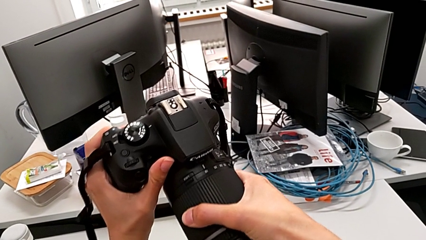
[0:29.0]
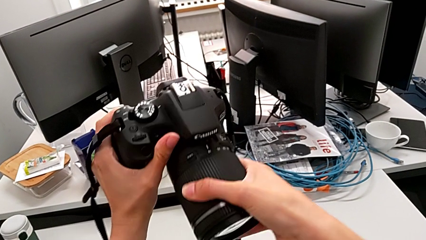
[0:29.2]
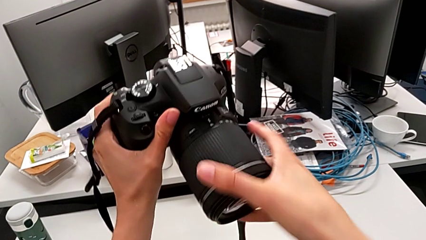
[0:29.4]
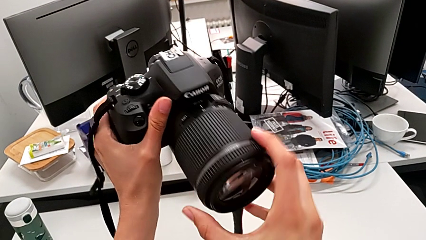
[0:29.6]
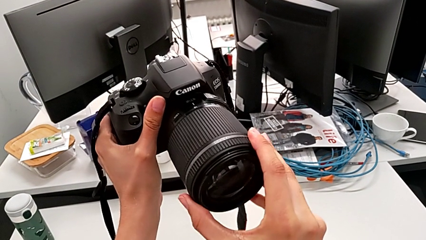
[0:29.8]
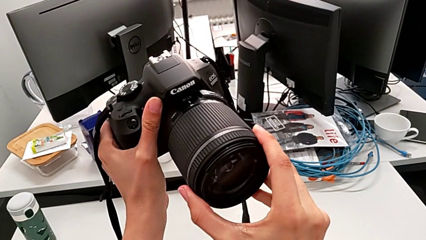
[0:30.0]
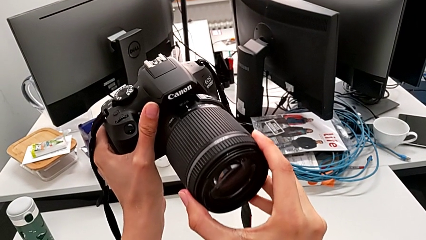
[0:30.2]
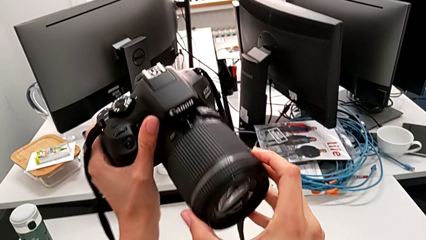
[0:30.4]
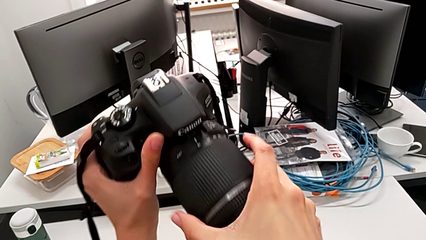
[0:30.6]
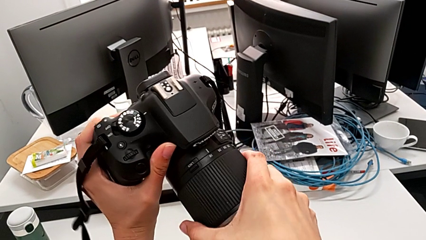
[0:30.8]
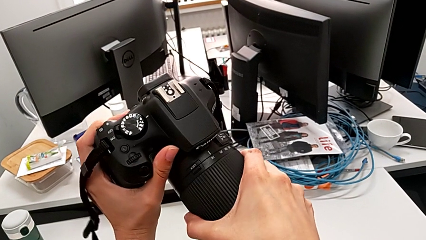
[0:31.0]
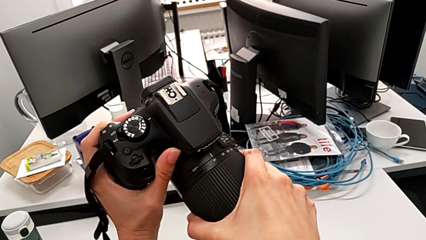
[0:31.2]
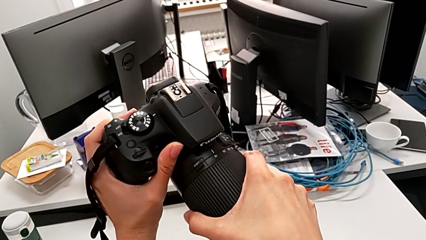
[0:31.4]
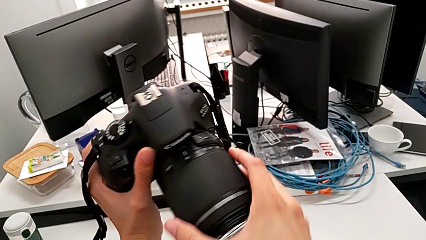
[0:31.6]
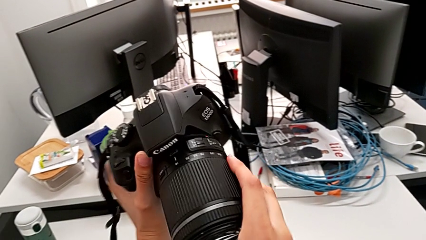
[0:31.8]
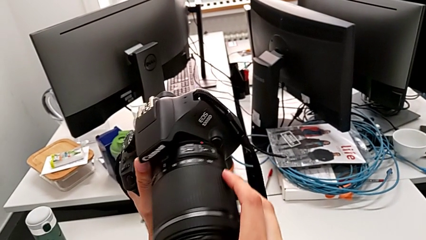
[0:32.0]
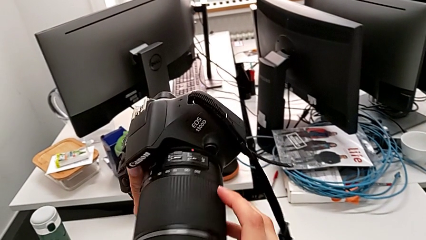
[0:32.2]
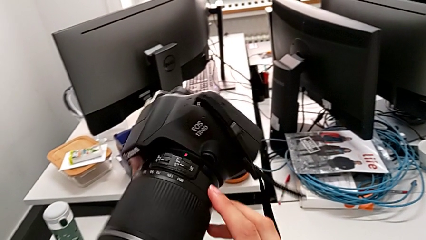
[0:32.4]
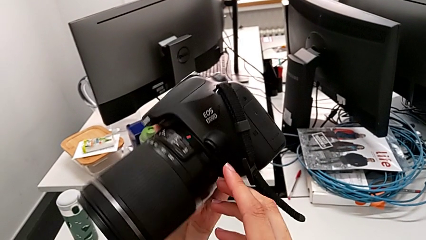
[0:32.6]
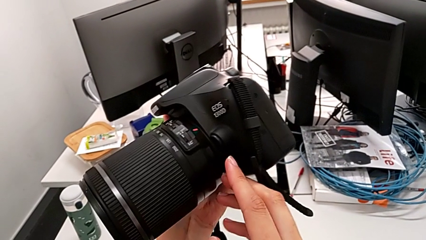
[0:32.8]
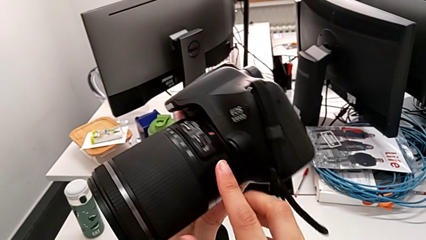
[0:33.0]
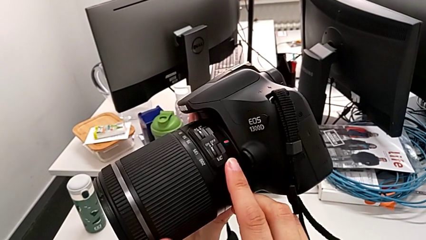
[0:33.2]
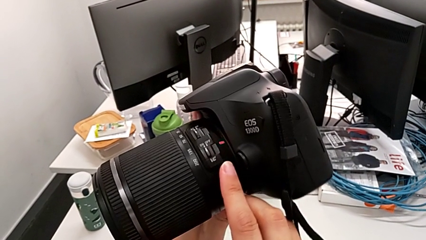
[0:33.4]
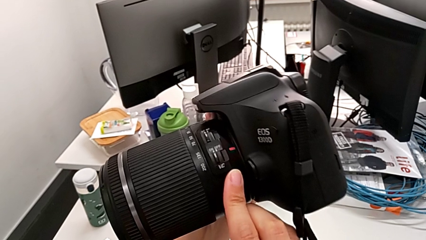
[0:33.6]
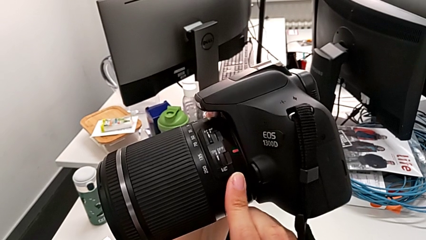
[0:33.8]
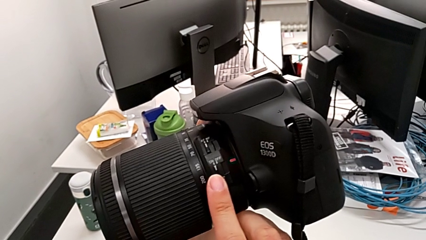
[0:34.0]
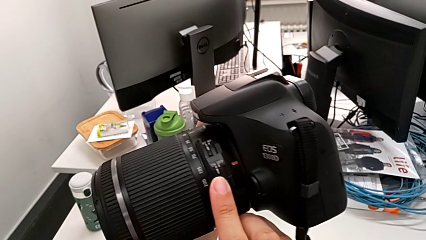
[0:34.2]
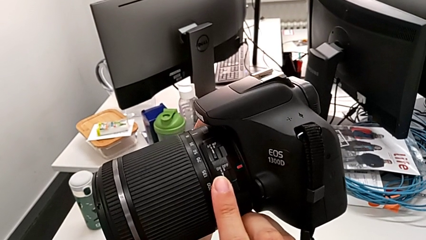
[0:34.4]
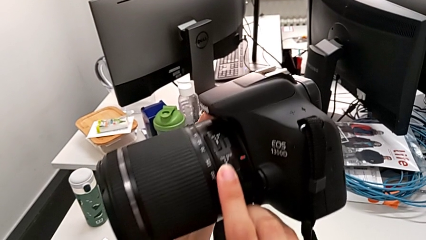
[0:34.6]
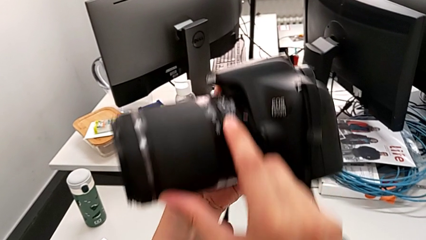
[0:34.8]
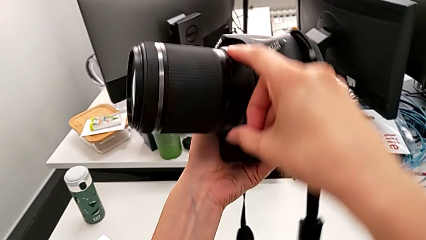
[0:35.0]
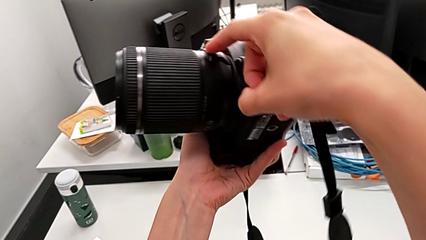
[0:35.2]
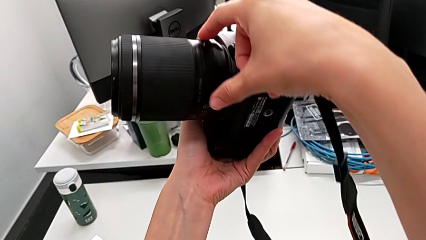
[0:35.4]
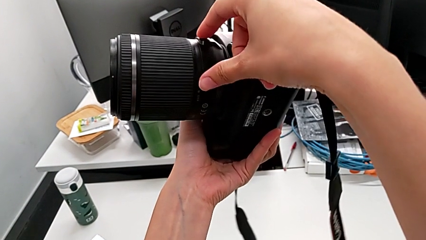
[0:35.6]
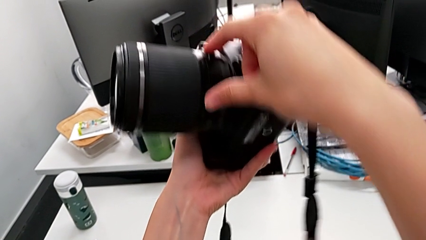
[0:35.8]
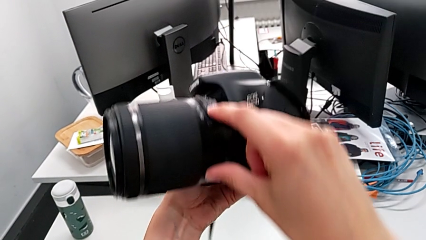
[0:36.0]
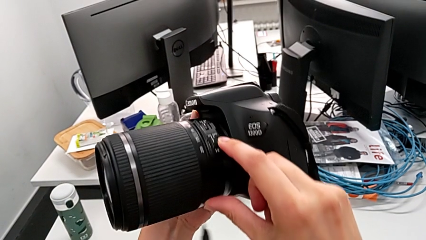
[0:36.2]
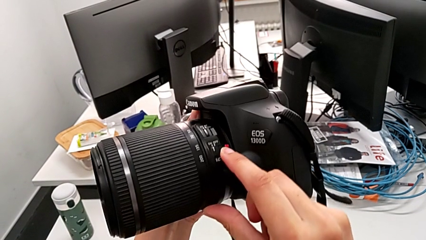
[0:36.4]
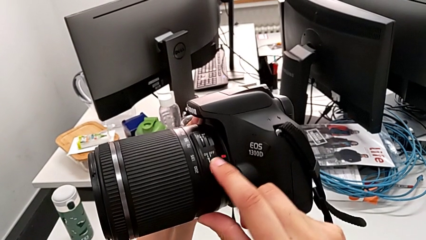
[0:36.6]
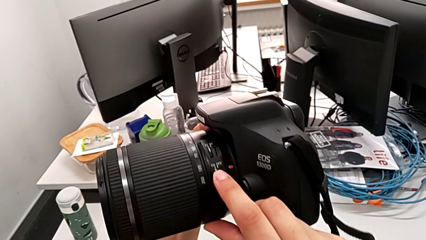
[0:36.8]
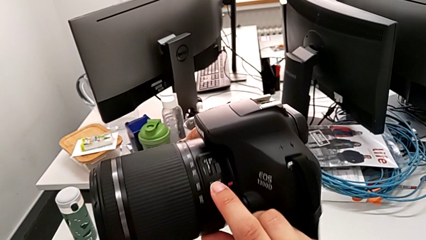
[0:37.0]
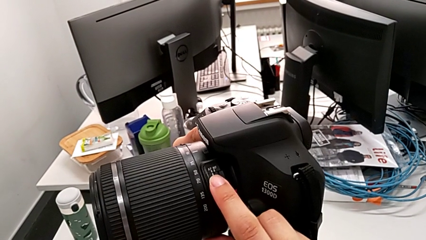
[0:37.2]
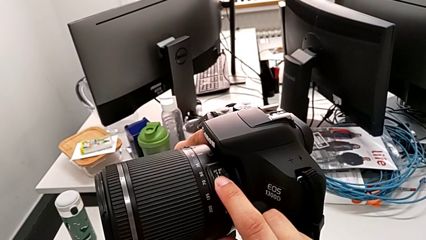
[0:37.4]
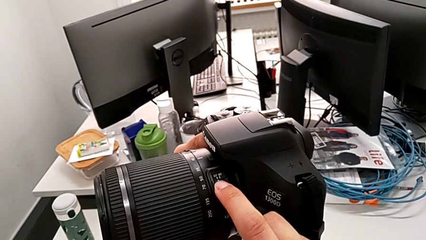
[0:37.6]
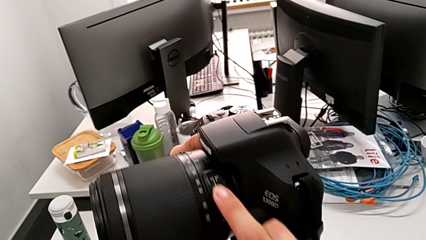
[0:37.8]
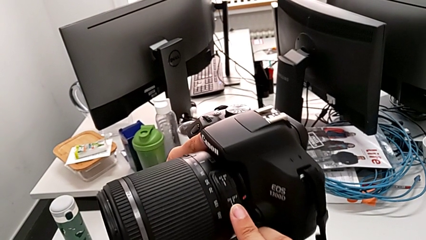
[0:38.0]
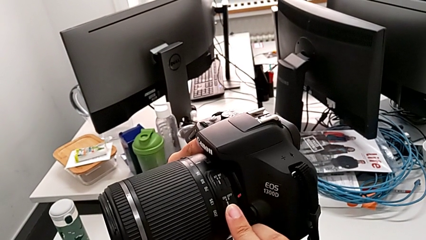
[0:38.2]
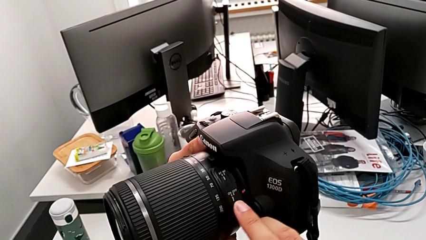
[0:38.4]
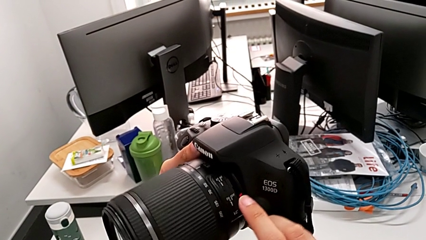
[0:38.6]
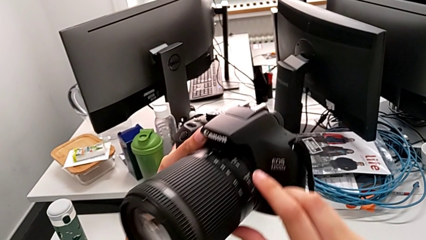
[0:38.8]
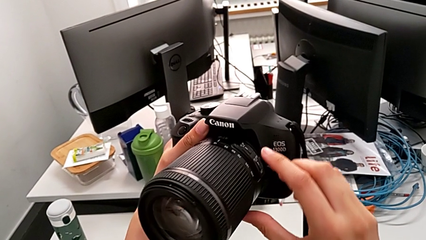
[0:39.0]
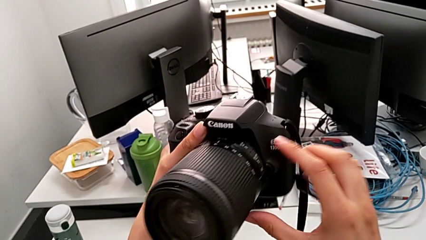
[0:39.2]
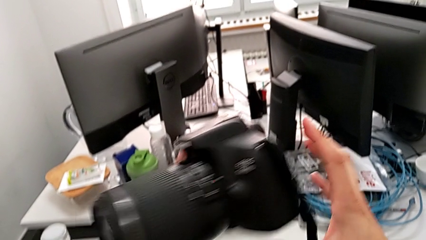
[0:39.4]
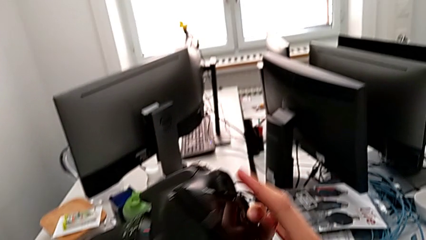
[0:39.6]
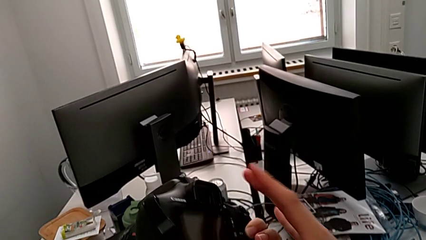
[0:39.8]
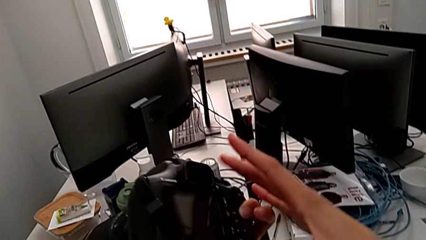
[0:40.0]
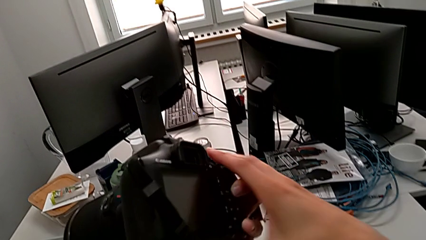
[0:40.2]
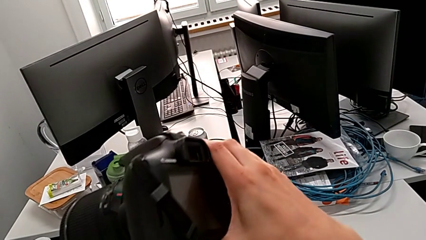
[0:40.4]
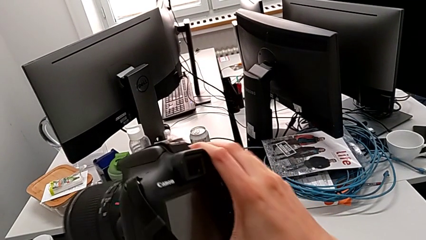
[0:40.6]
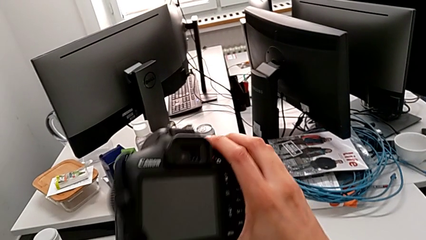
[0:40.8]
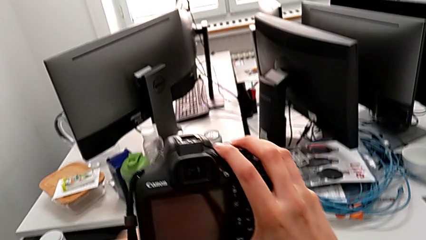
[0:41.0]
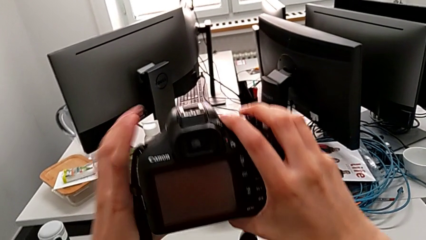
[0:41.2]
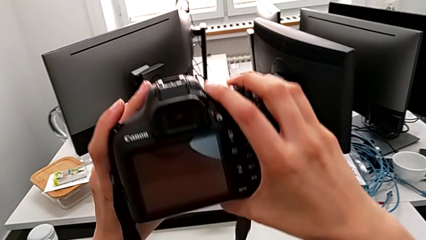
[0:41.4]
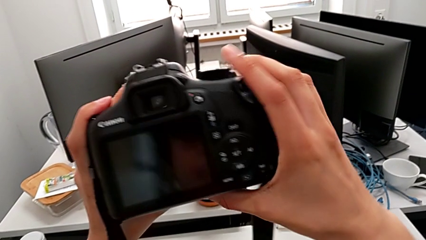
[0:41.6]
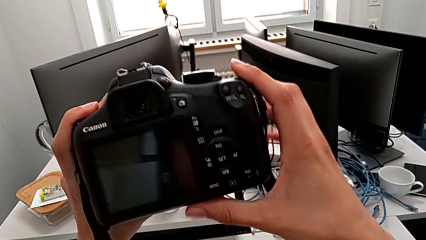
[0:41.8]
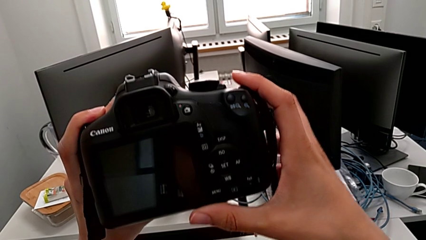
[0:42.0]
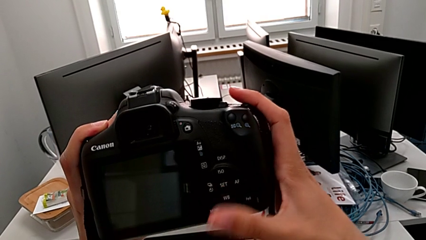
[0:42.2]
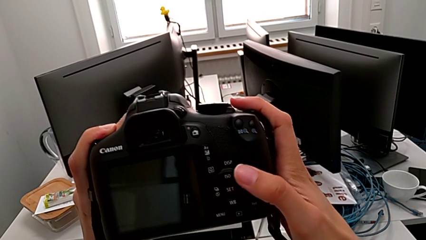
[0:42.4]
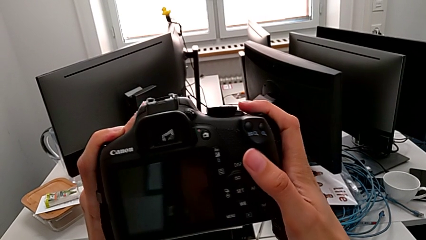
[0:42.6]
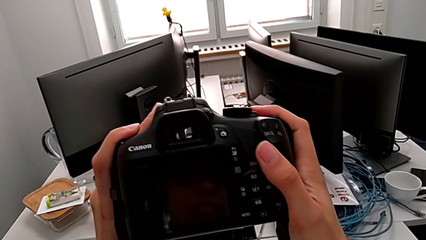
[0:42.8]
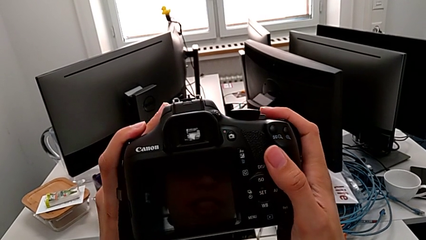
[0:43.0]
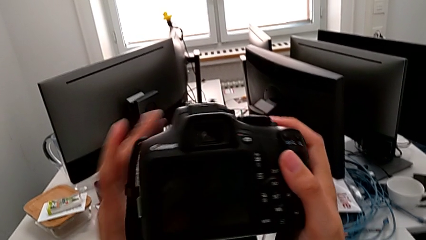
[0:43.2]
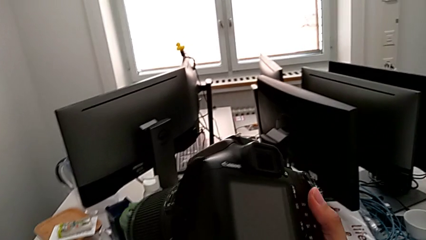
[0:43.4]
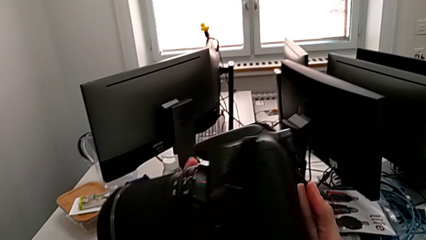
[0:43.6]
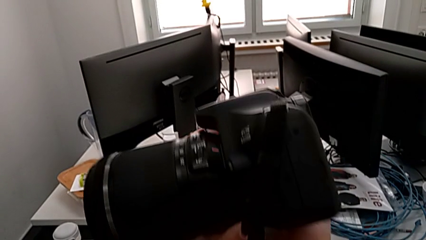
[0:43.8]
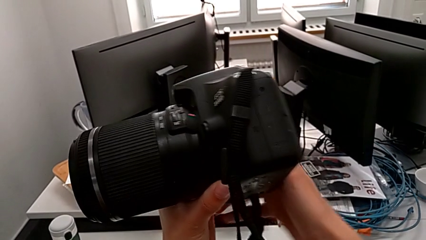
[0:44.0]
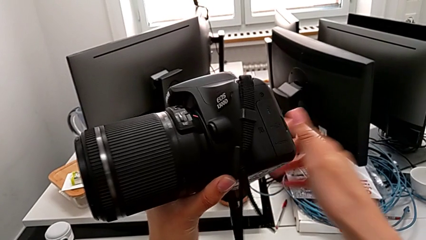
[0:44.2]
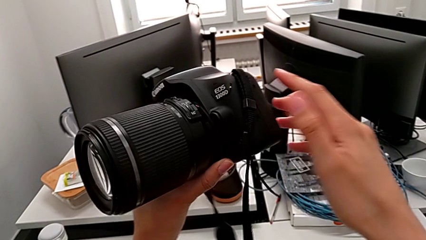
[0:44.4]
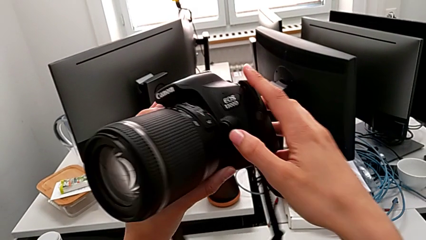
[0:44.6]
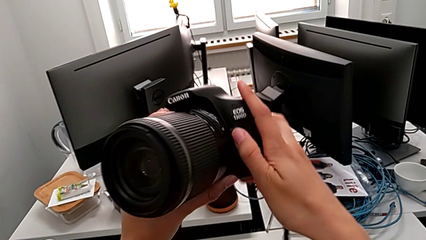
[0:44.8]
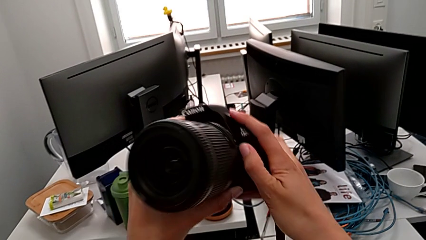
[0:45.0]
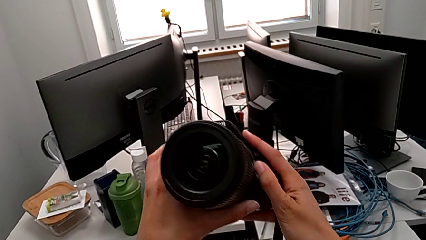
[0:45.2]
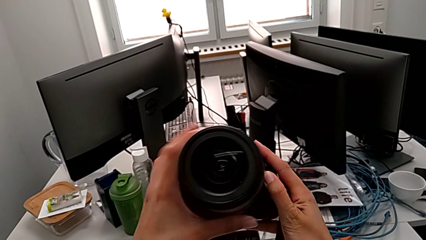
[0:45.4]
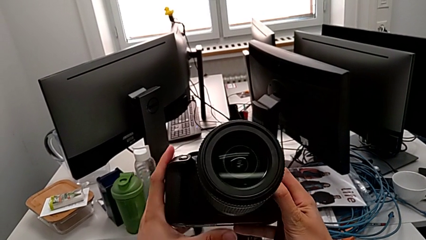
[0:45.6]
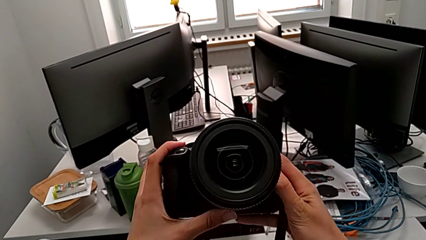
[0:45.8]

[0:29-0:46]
The camera wearer is detaching the lens of the DSLR. They wrongly grab the lens and pull it, turn the DSLR, wrongly touch the lens, not touching the button, and wrongly rotate the DSLR. They rotate the DSLR and touch the button.
